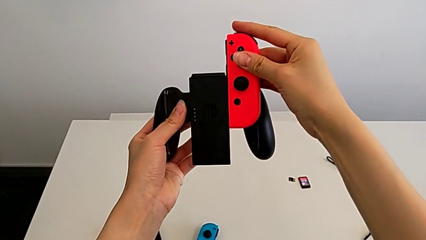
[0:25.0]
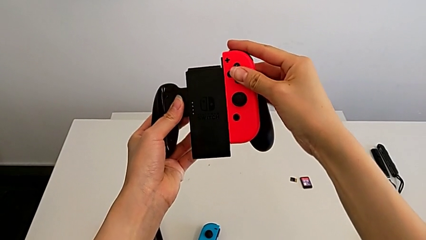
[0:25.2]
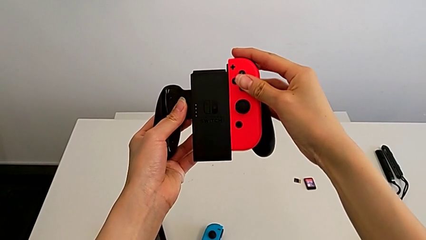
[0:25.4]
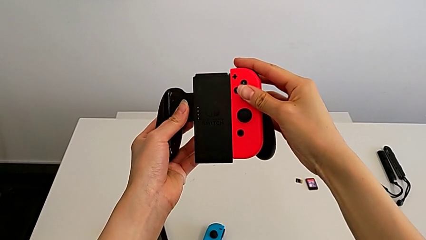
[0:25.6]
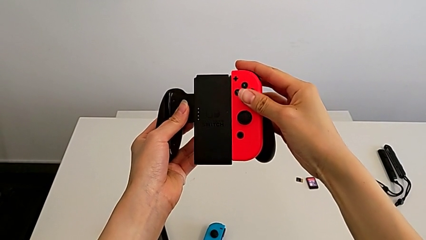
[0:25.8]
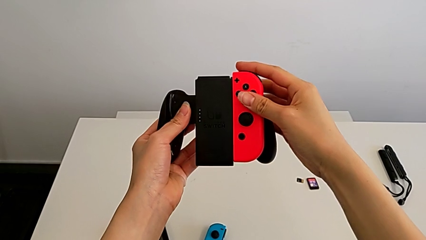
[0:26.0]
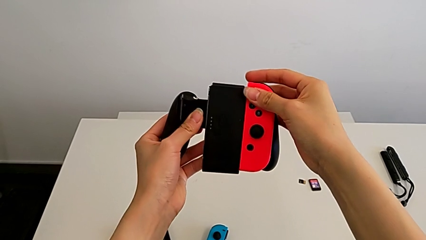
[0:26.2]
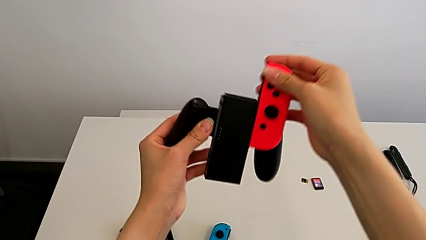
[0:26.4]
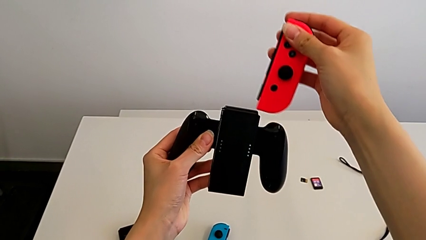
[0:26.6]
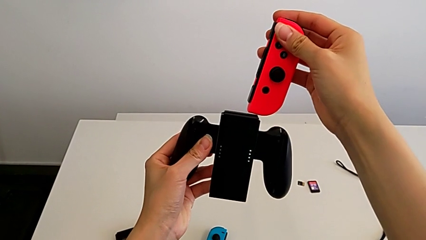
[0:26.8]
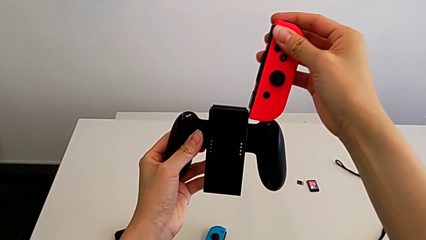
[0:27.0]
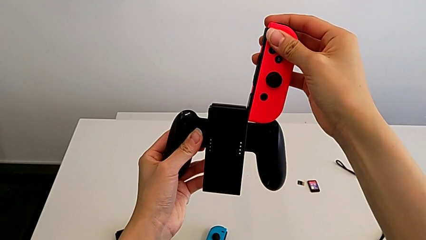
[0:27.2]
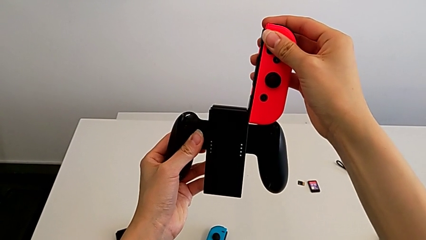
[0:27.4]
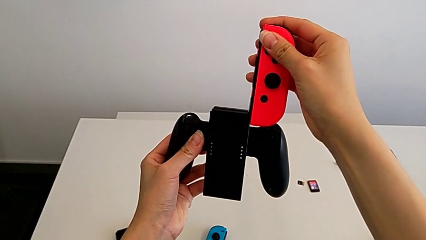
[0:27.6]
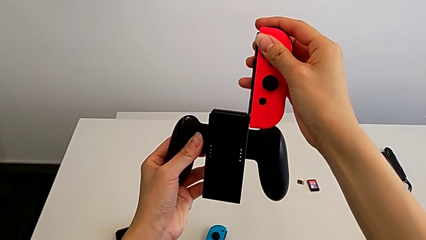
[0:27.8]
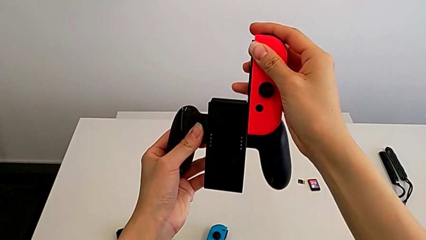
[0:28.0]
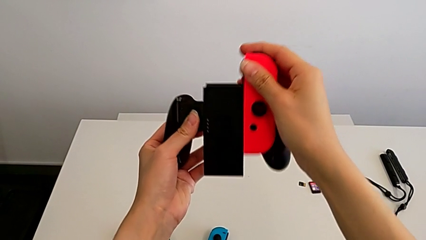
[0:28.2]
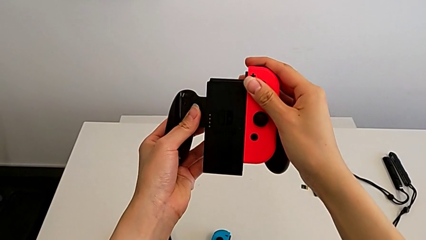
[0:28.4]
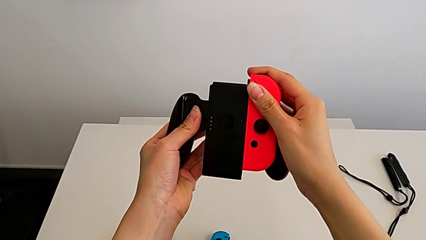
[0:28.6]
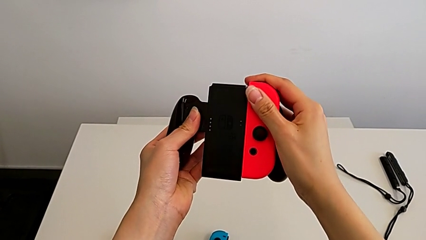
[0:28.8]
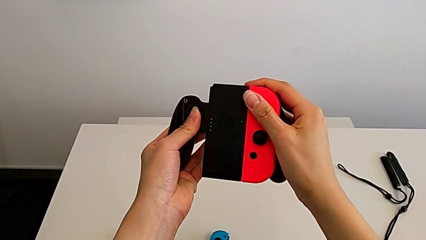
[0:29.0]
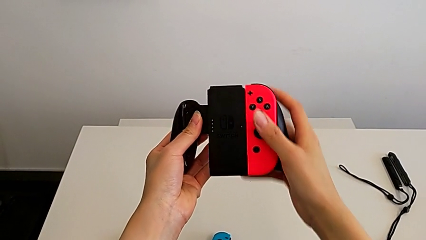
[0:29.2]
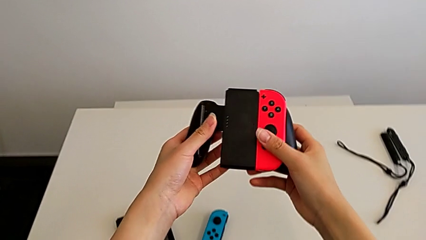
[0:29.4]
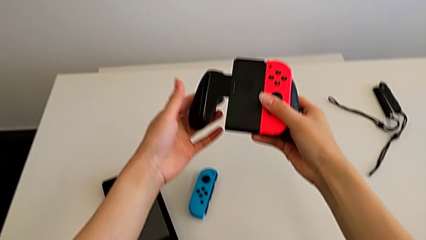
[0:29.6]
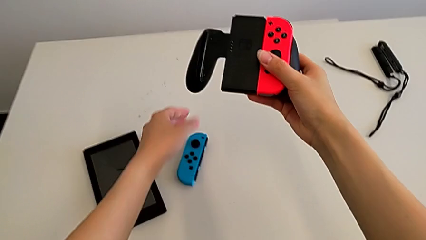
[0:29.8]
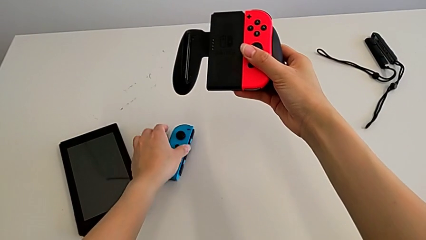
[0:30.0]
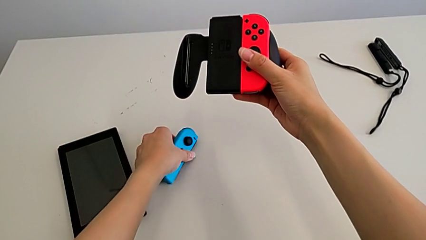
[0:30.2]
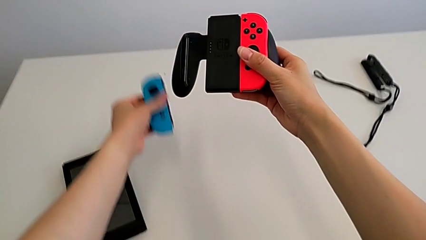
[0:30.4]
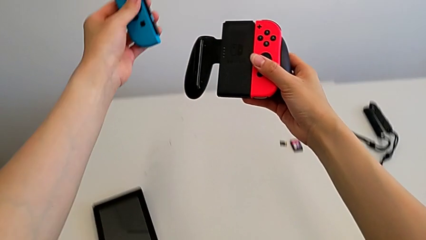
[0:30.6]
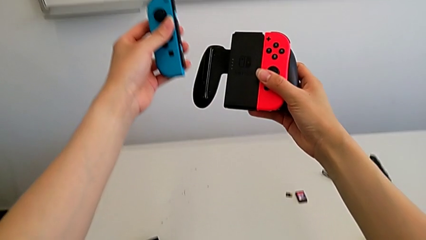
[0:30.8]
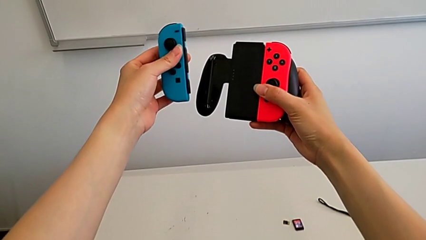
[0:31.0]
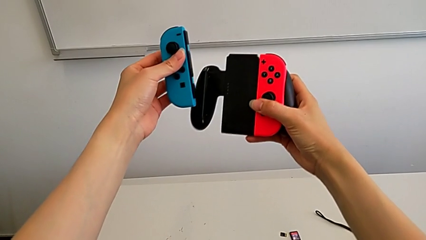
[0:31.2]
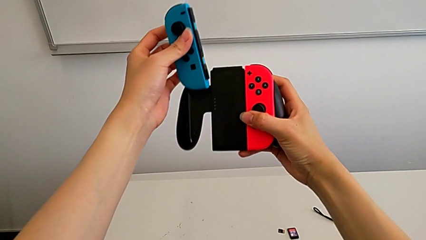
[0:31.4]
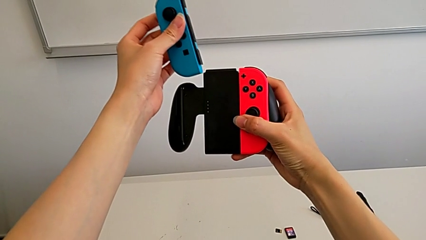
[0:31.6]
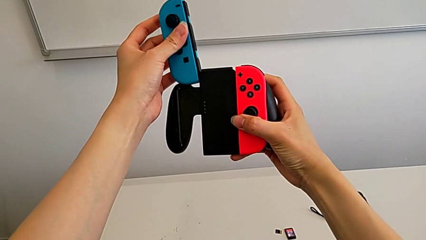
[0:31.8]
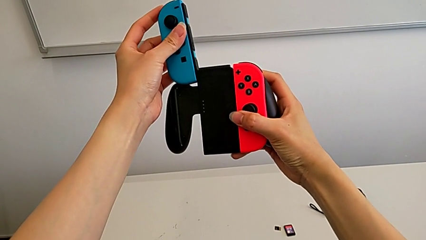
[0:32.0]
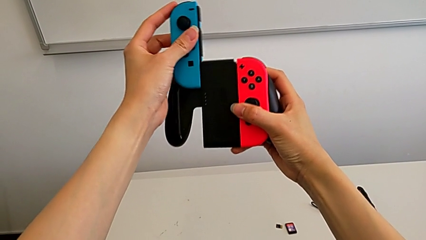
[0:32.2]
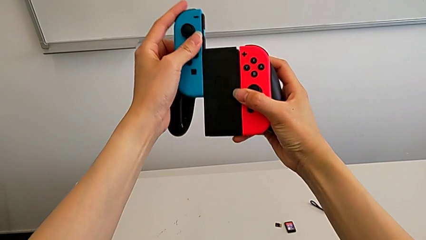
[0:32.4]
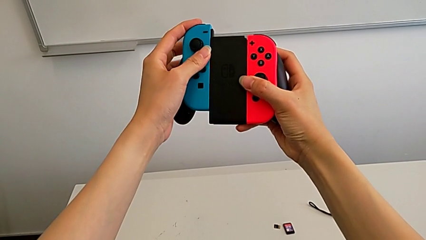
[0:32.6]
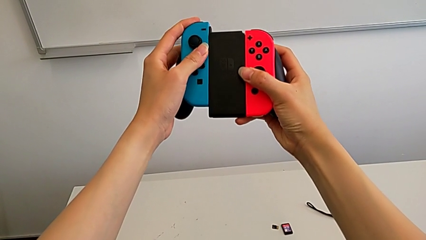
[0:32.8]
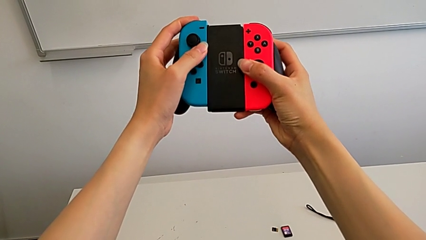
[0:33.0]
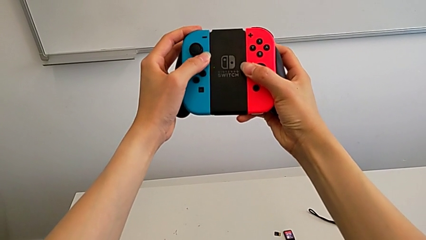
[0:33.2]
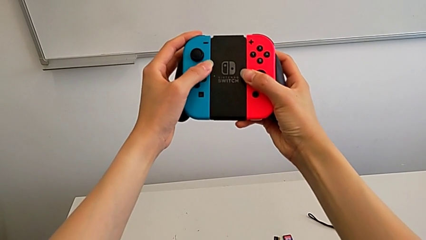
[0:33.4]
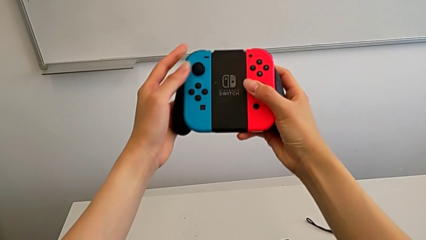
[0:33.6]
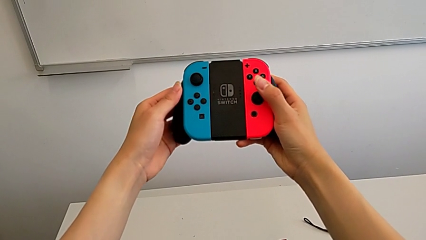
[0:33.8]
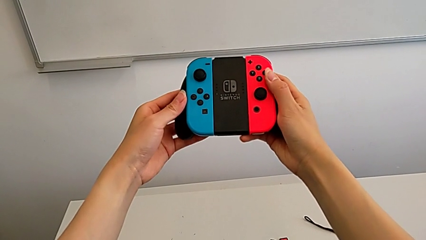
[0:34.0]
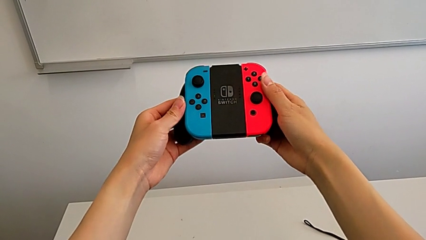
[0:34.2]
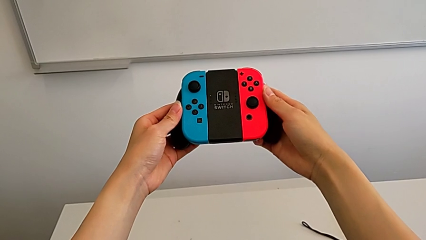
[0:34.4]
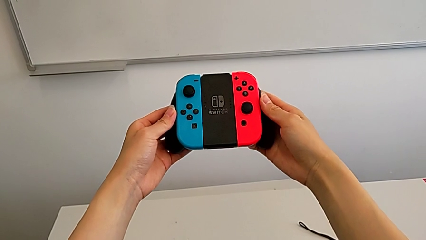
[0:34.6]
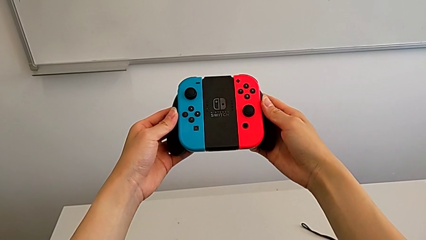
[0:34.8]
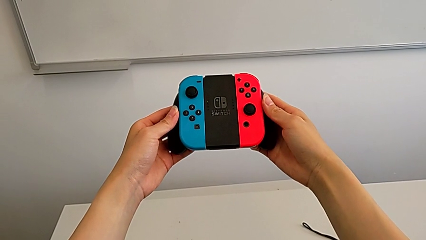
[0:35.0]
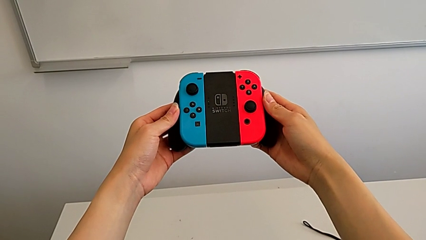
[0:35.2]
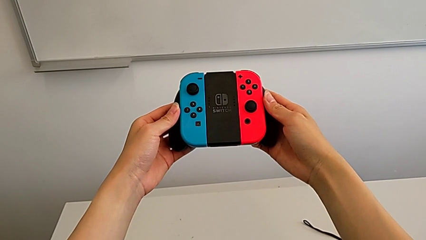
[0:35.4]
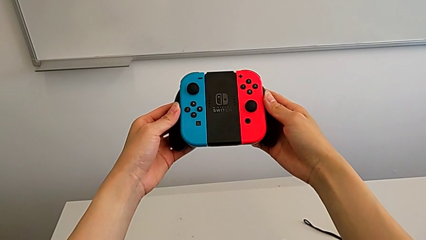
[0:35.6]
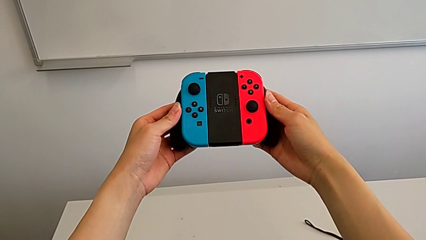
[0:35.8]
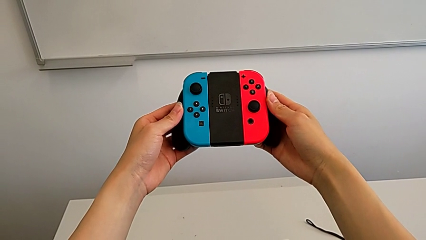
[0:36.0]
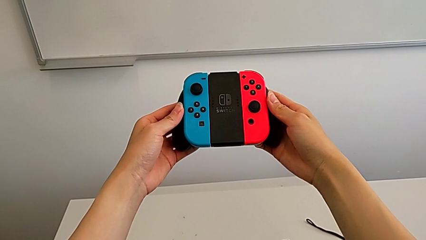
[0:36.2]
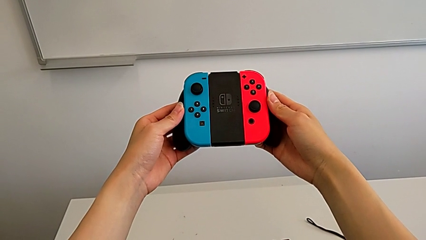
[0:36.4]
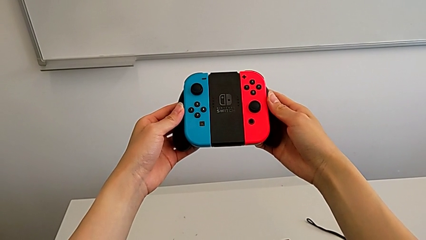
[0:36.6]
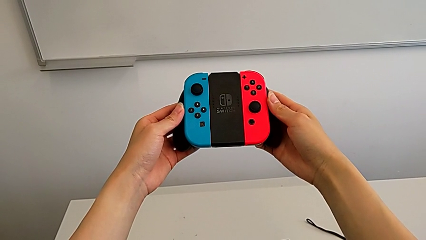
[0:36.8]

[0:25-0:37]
The camera wearer is inserting the Joy-Con controllers into the comfort grip. They assemble the red Joy-Con controller, grab the blue Joy-Con controller and assemble it.

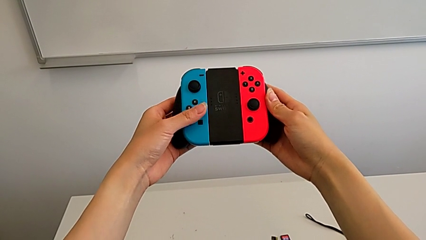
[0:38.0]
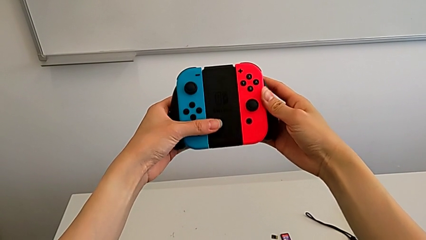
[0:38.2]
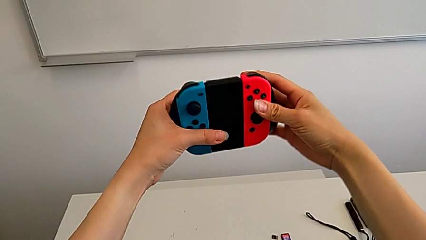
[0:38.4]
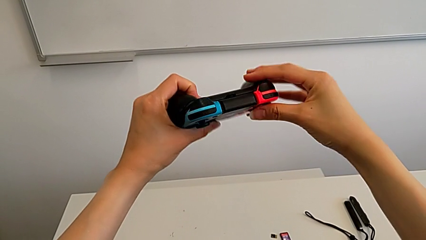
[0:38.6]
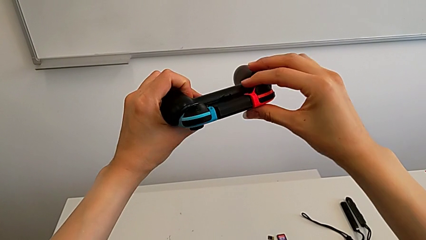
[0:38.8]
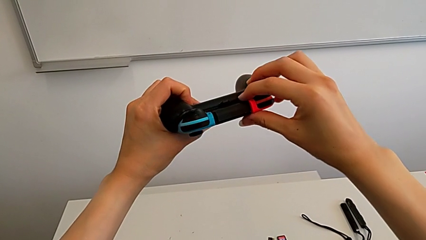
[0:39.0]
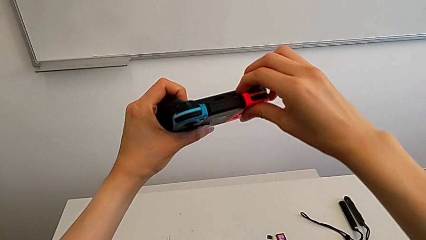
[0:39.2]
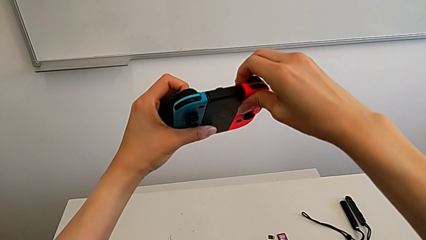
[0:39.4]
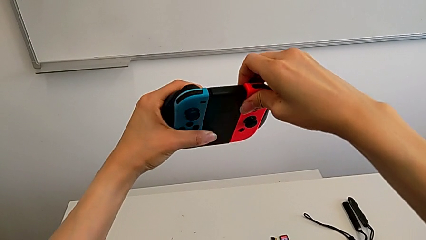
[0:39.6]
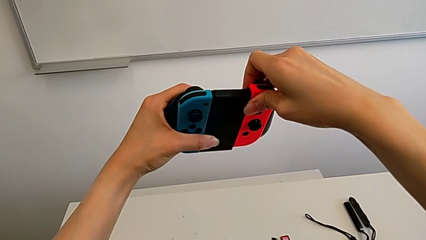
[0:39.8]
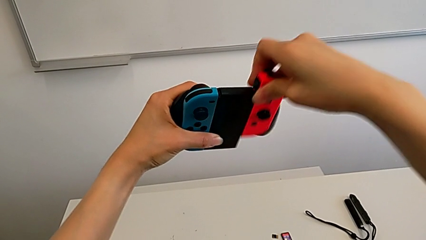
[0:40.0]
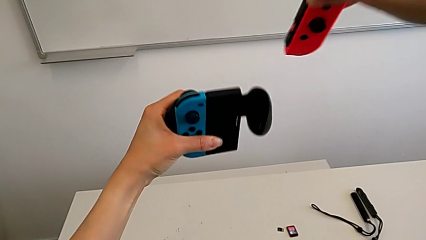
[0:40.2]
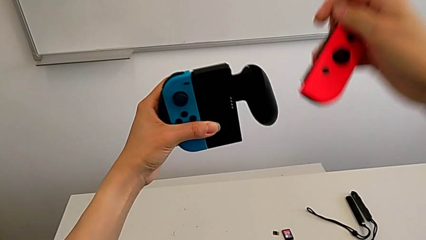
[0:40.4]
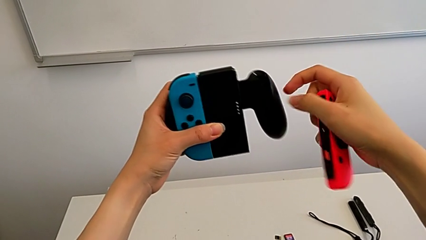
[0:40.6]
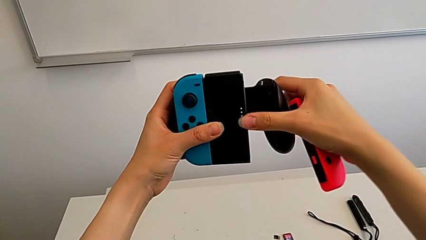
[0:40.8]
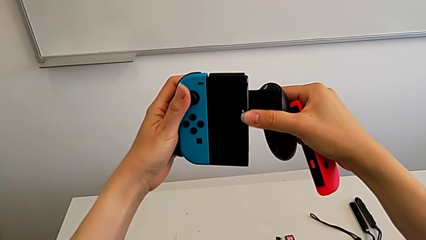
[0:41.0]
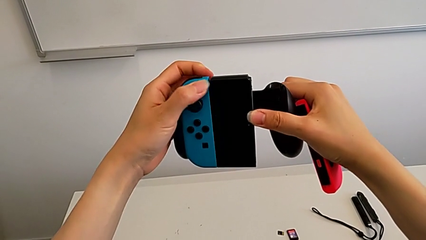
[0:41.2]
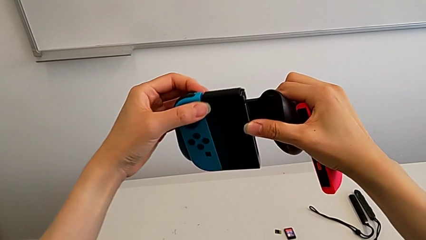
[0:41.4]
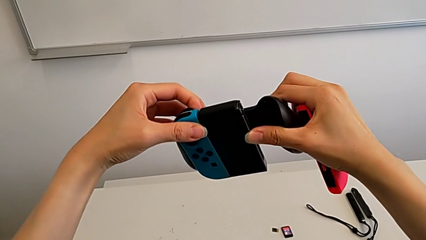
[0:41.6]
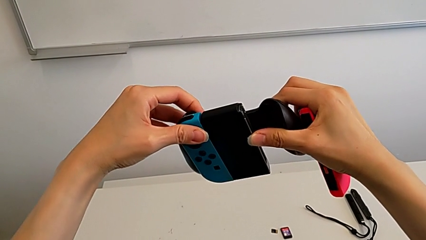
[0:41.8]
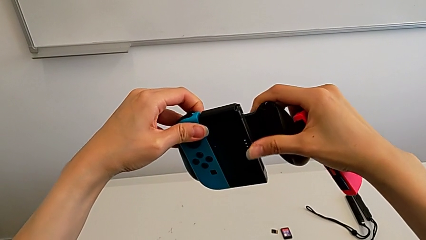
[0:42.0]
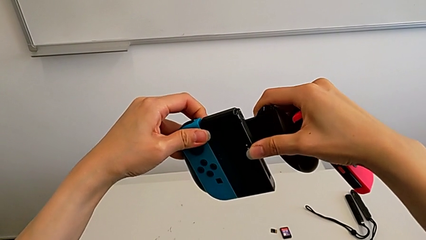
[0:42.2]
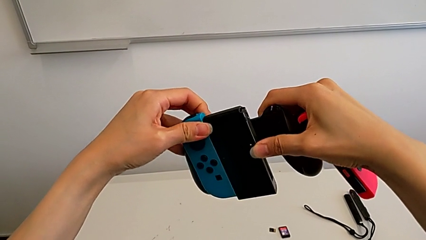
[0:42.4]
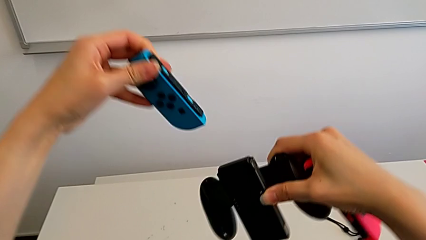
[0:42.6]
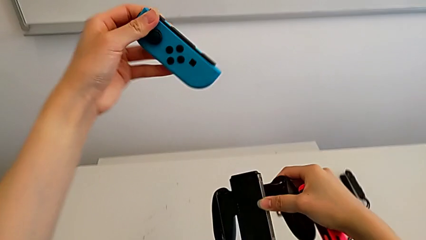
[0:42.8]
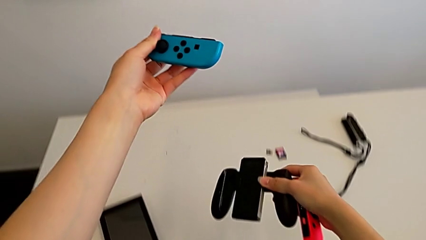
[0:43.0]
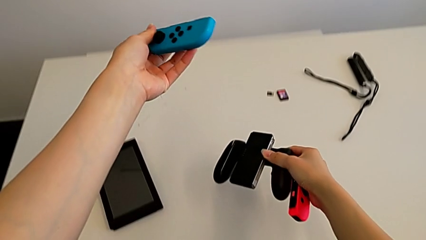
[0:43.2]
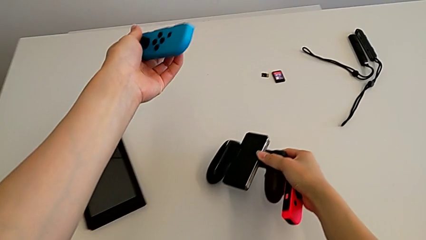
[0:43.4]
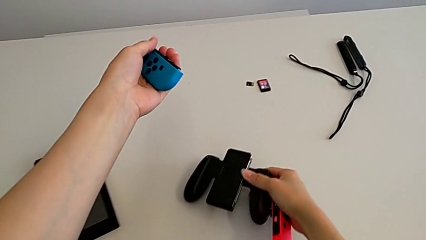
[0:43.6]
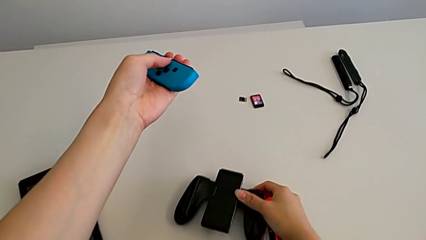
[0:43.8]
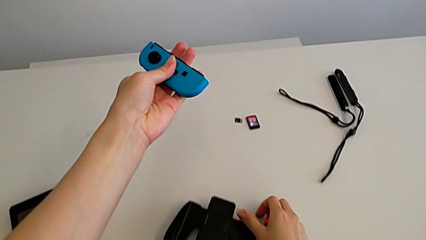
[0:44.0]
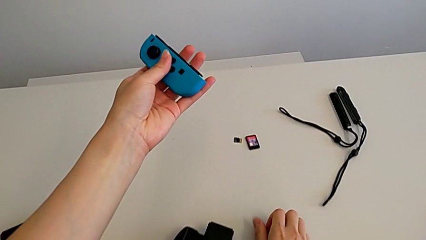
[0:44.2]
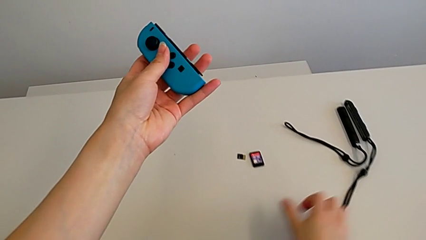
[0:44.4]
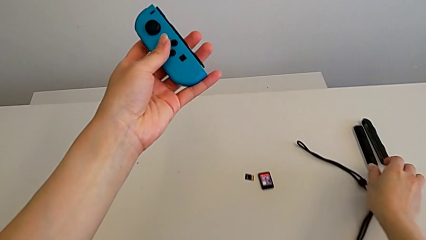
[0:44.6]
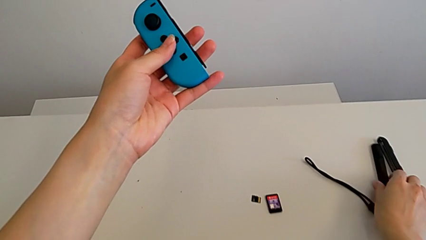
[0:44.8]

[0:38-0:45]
The camera wearer disassembles the Joy-Con controllers from the comfort grip. They withdraw the blue Joy-Con controller.
